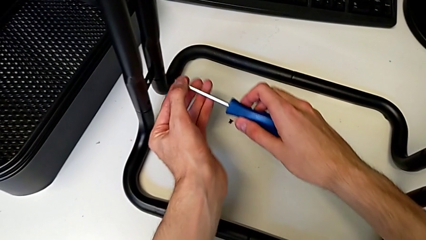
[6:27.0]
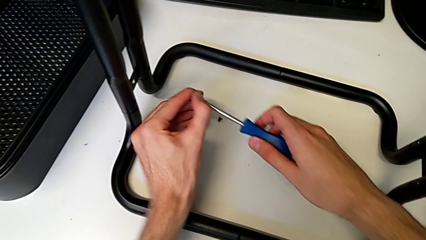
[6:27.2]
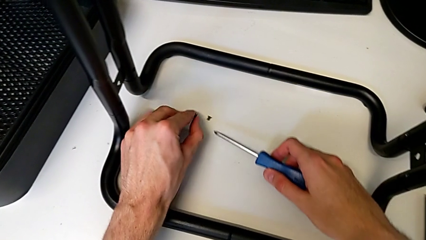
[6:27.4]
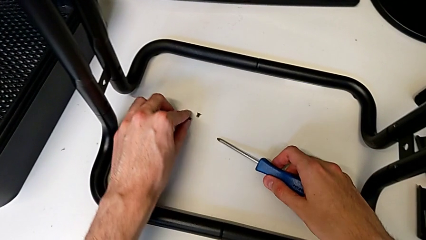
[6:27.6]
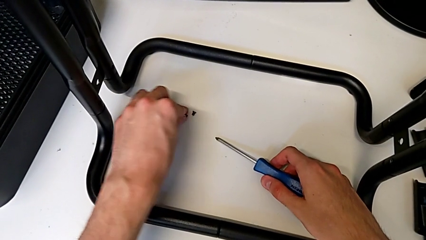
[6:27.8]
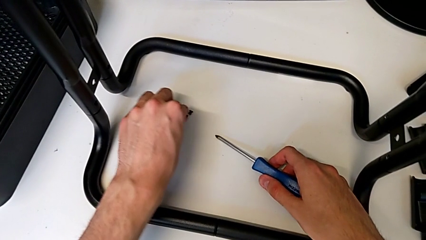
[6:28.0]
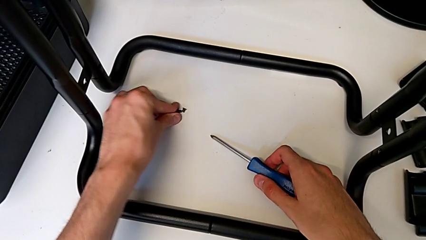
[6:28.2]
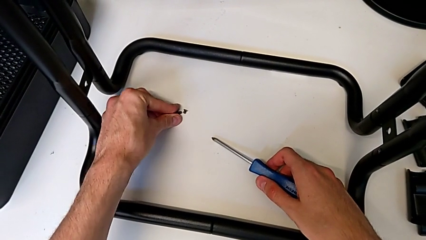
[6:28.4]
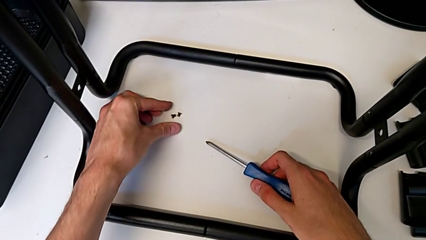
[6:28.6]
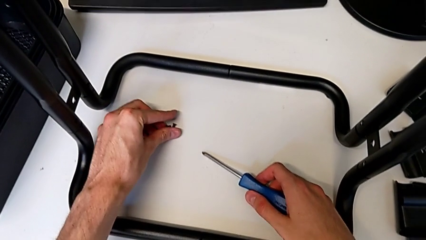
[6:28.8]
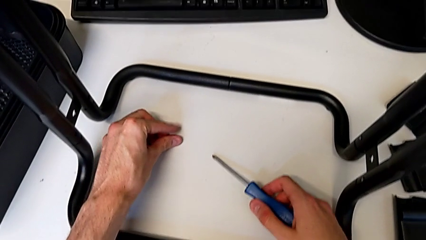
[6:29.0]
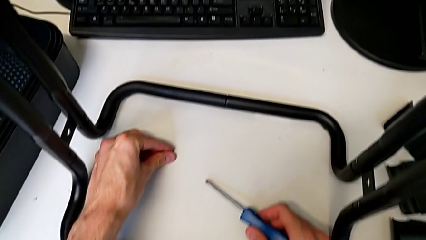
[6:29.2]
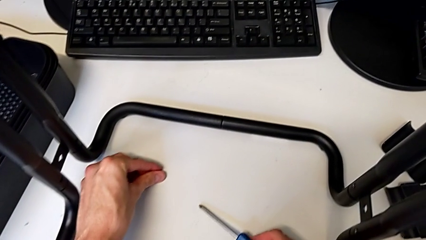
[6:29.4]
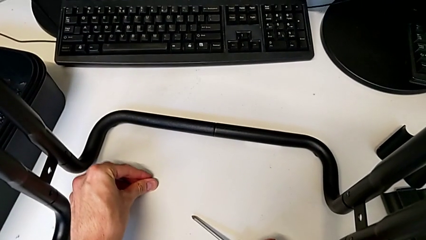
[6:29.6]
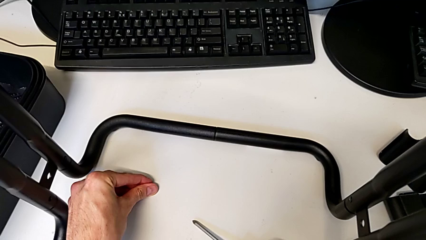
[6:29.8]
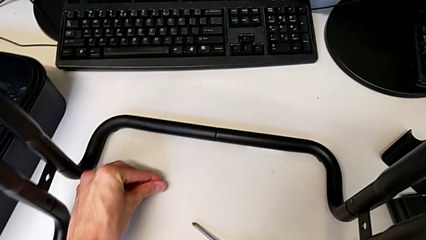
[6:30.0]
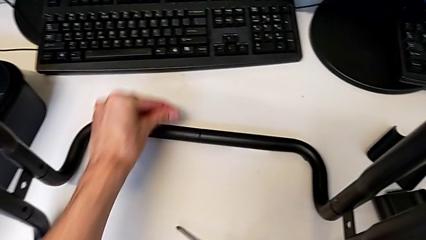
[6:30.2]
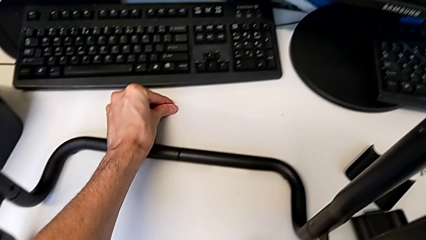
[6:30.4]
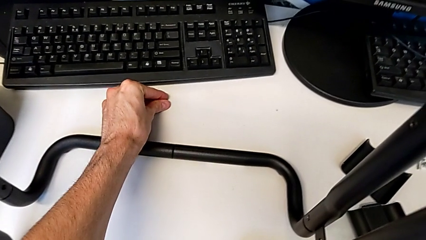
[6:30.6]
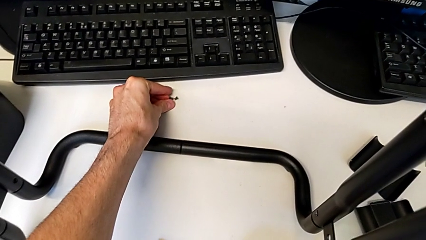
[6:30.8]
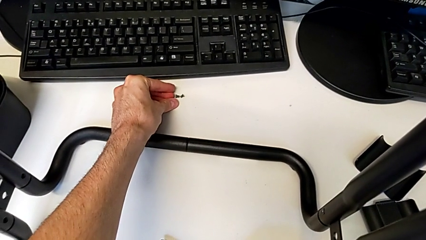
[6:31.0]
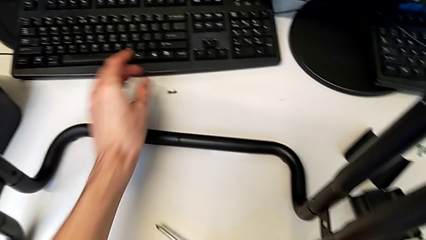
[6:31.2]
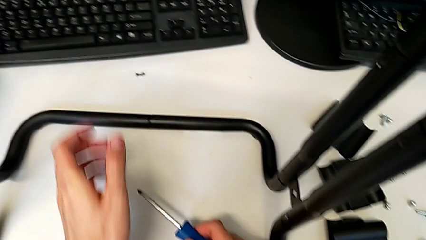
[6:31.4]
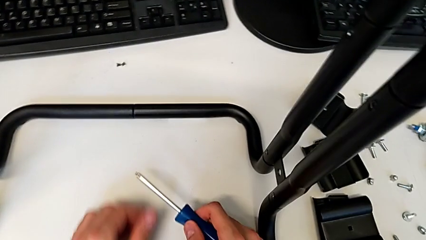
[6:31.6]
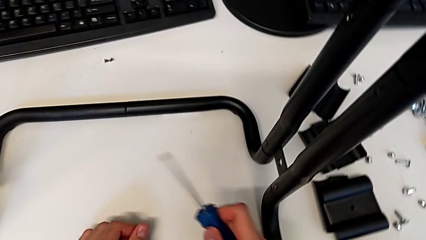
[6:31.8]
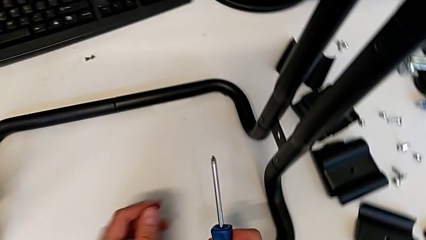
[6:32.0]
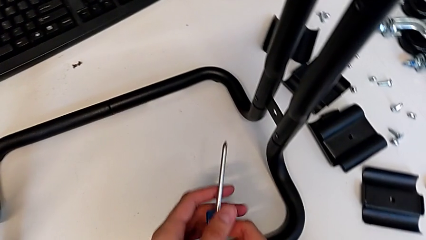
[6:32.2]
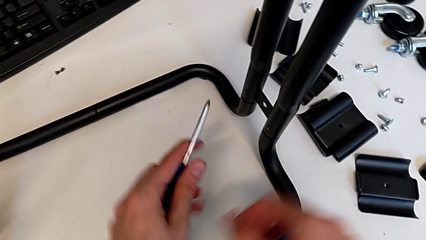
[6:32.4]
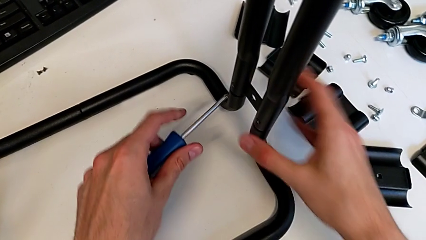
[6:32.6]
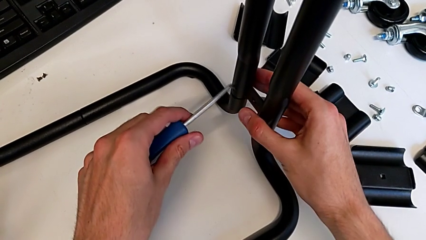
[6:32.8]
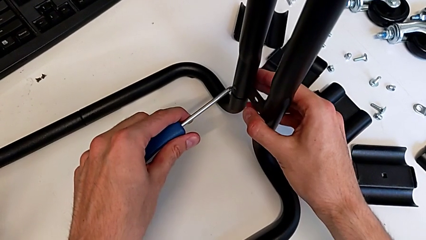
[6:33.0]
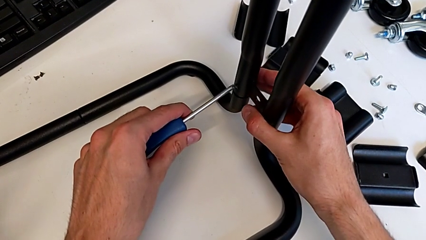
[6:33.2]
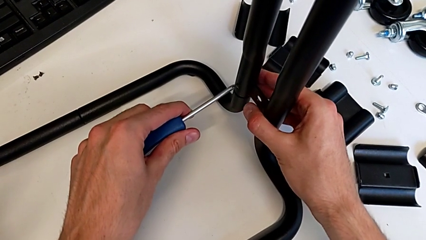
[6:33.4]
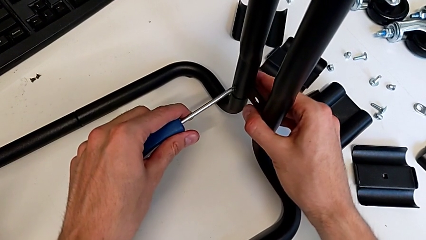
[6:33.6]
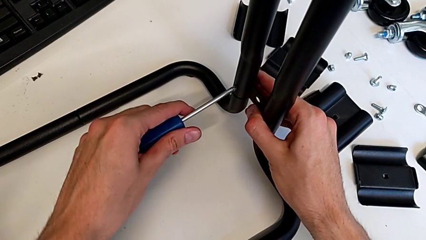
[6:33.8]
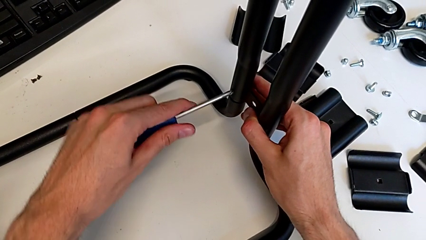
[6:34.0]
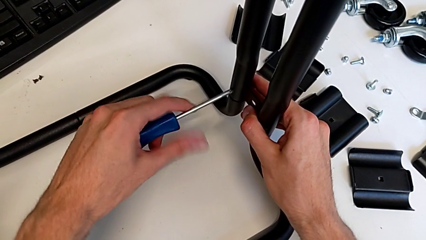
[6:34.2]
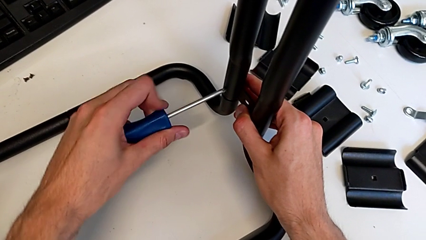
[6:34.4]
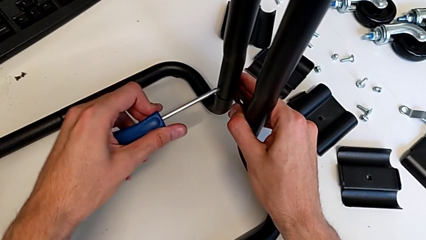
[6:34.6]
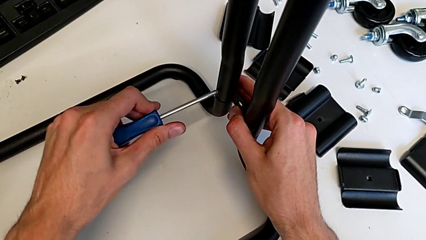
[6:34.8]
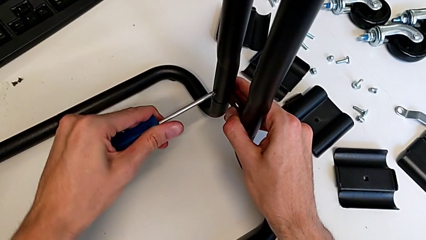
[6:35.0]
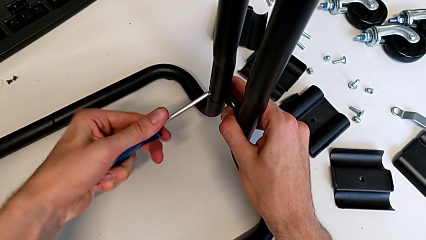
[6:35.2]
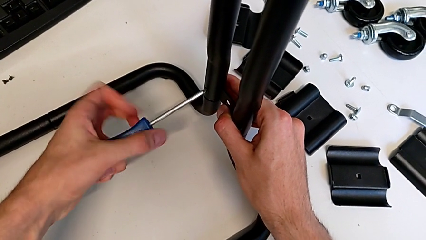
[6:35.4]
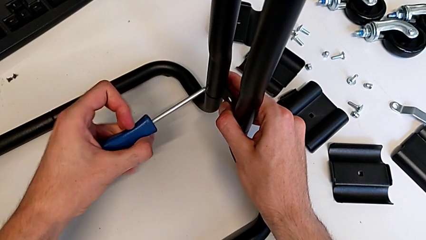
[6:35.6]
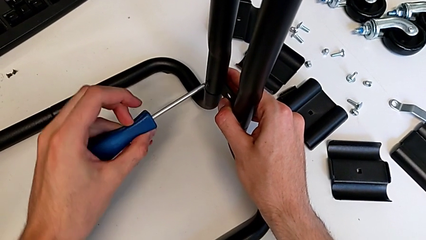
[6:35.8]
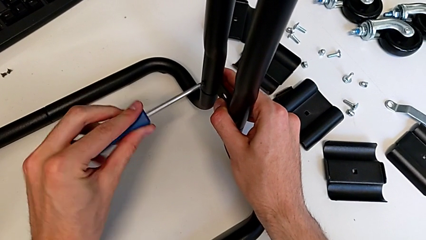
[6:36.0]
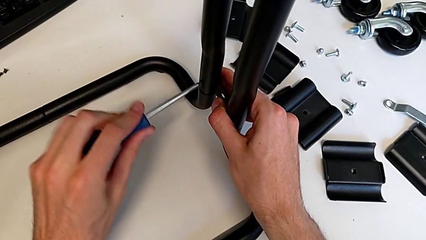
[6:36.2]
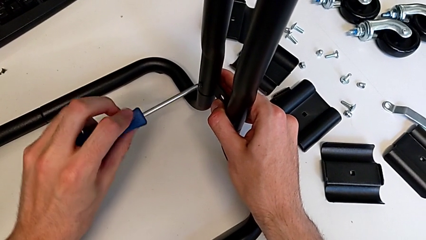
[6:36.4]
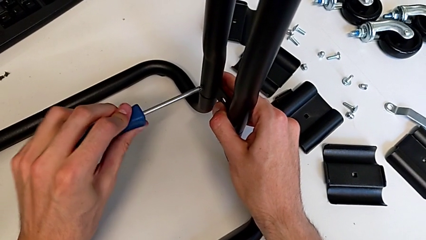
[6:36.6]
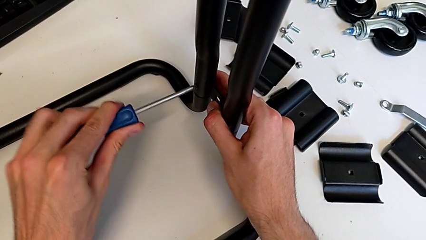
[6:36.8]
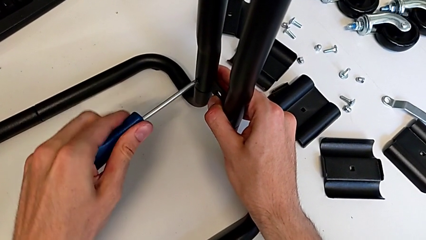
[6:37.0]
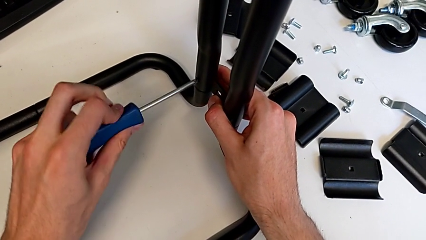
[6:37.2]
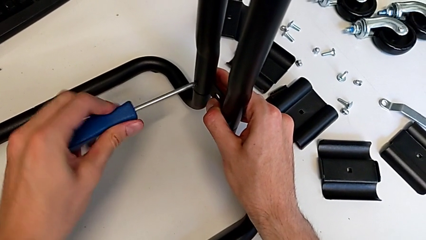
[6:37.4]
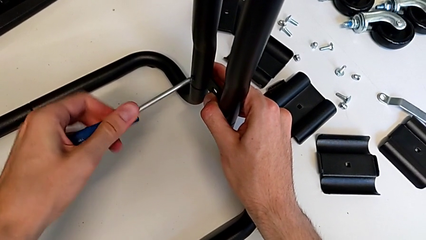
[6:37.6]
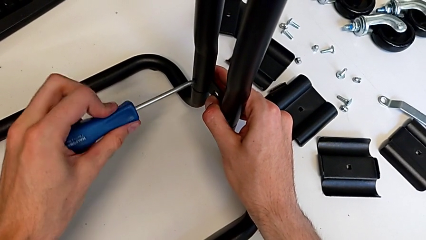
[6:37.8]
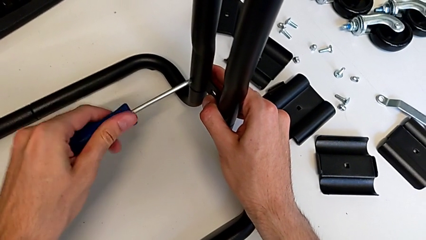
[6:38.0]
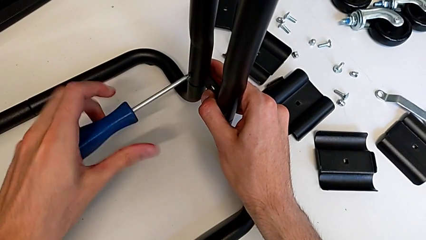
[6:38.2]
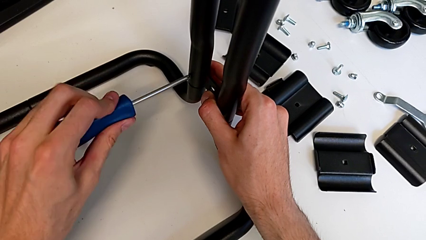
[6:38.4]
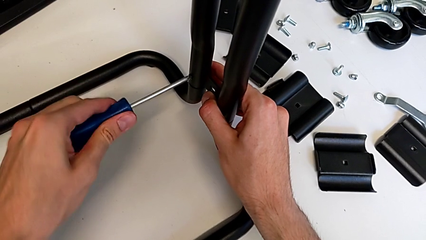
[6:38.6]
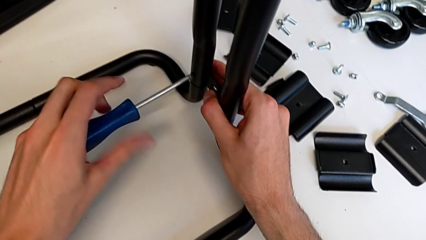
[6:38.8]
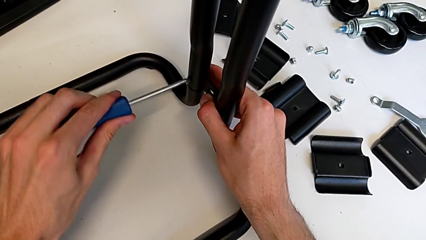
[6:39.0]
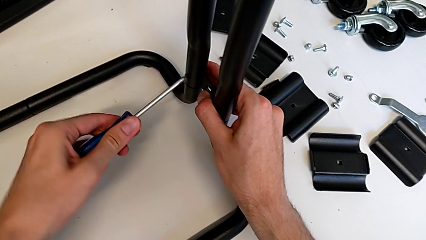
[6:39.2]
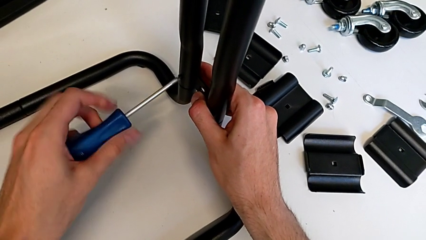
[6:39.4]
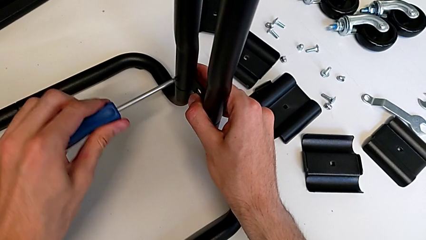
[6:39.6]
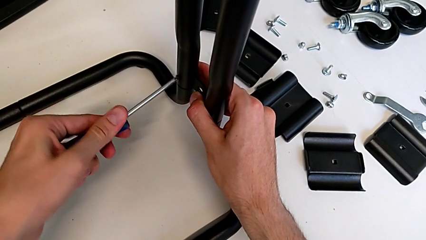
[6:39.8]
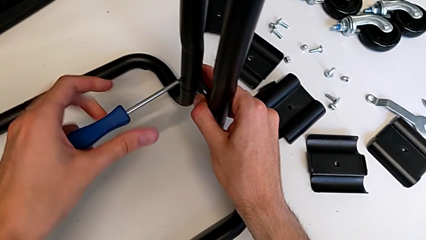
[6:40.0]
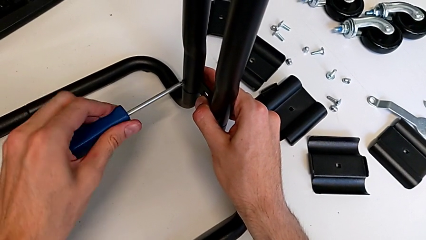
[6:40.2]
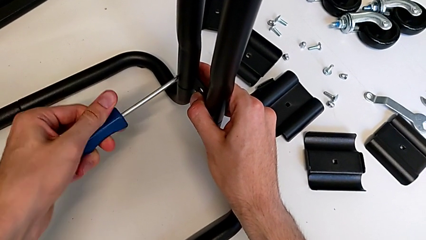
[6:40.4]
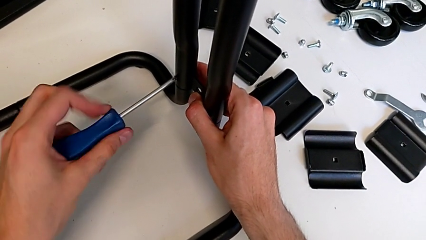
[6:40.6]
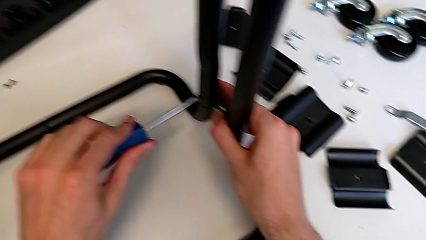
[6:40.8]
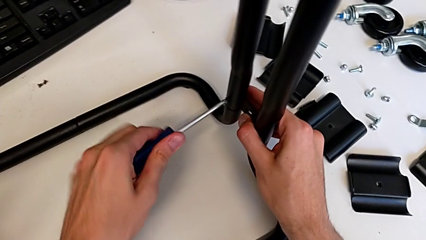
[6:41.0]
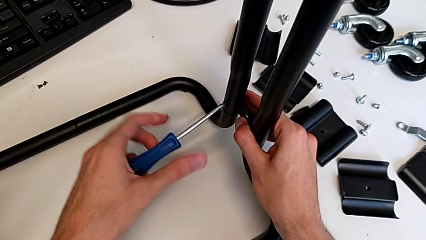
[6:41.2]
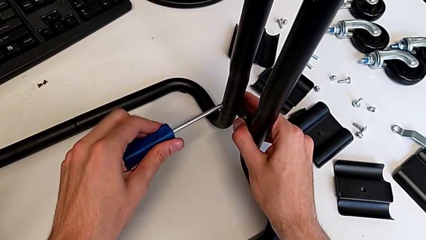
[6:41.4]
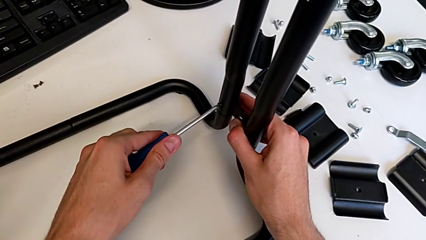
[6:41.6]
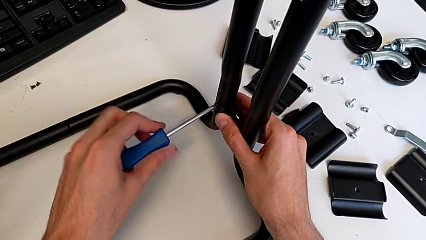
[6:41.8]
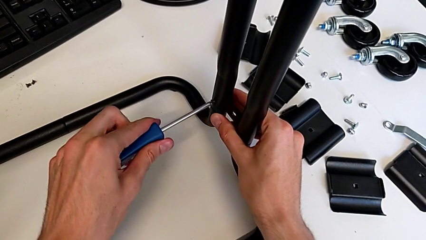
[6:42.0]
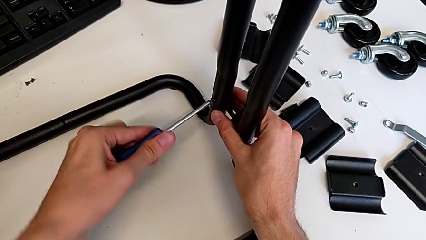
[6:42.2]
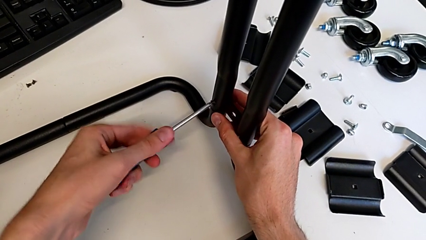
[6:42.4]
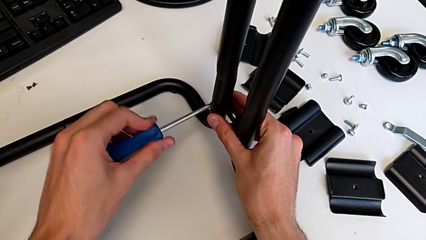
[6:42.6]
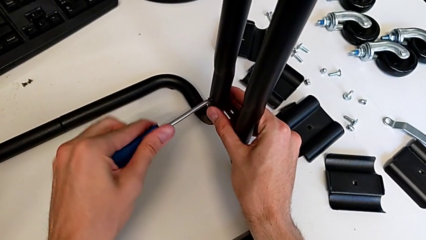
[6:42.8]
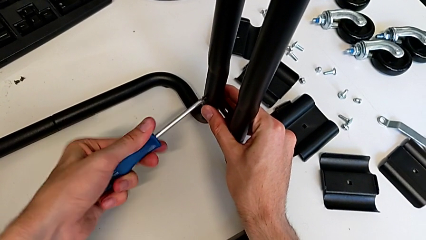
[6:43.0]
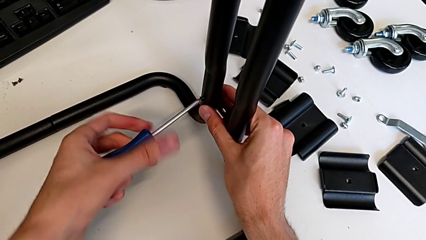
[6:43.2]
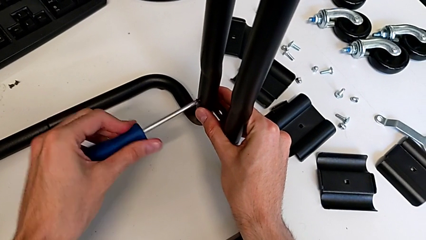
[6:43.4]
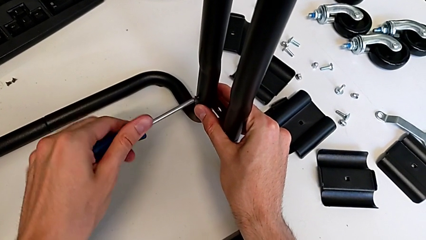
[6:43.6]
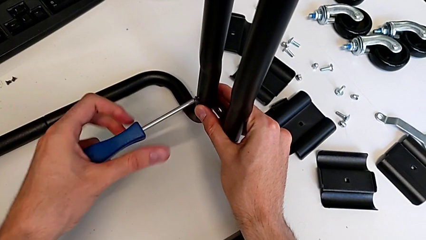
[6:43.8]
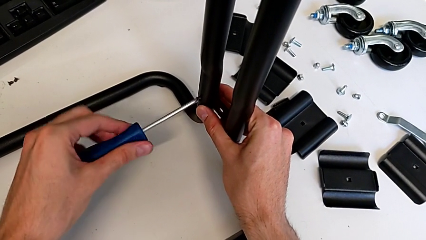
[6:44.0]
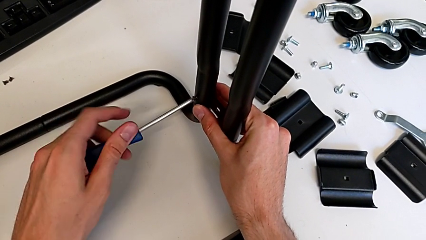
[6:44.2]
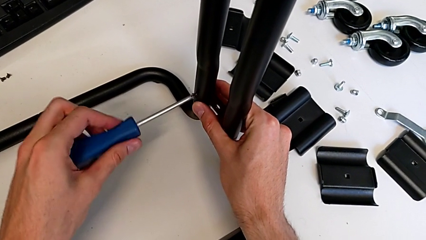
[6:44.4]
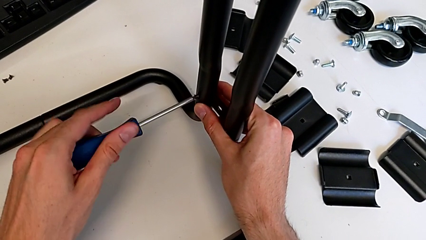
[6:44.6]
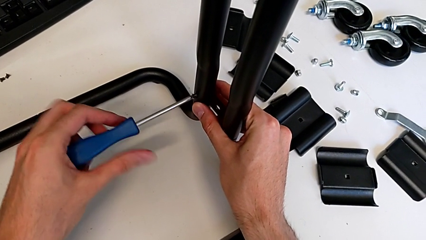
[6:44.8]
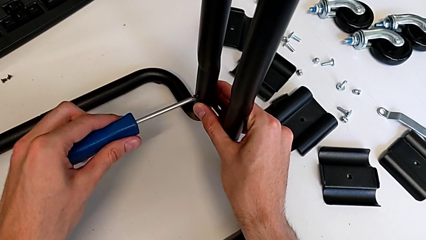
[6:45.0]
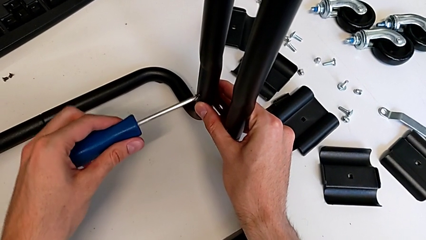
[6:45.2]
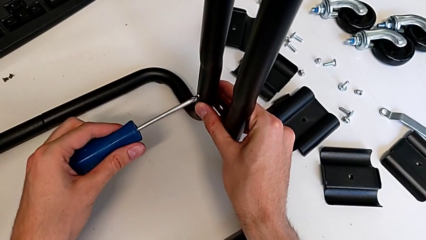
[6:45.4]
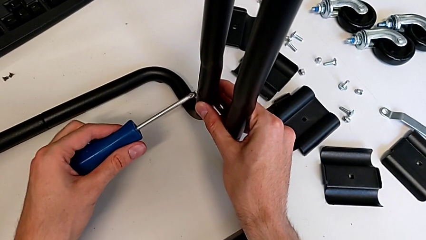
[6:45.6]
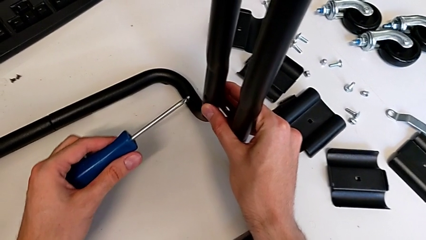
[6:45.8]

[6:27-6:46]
The camera wearer is disassembling the base. They place the screw, grab the screw, place it, insert the screwdriver, unscrew the screw and disassemble it.
